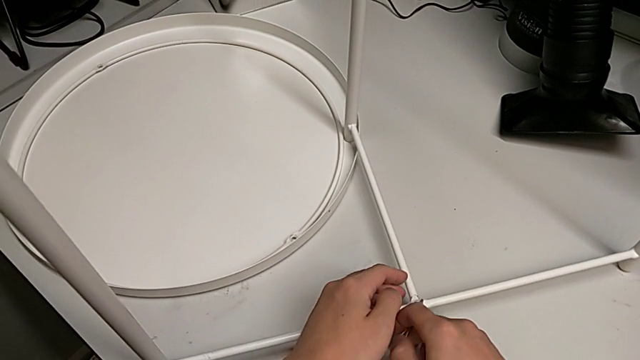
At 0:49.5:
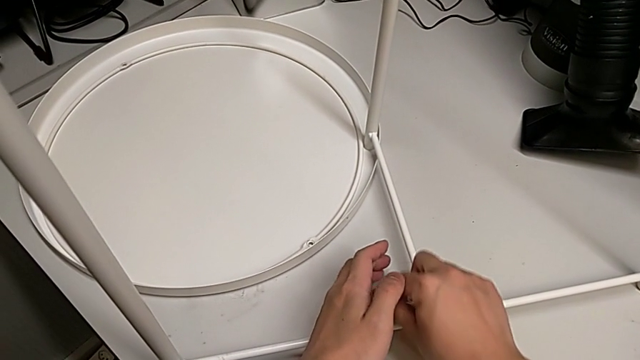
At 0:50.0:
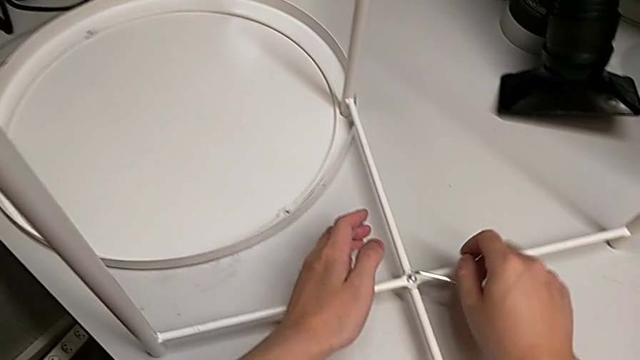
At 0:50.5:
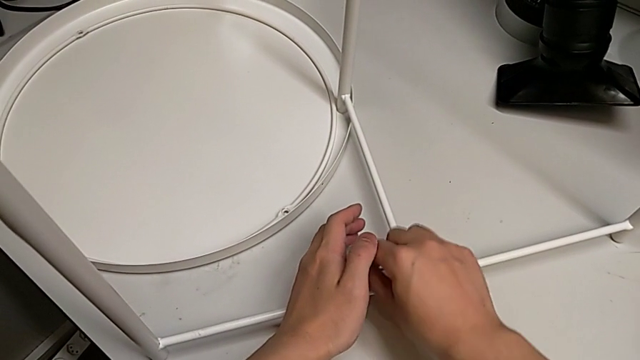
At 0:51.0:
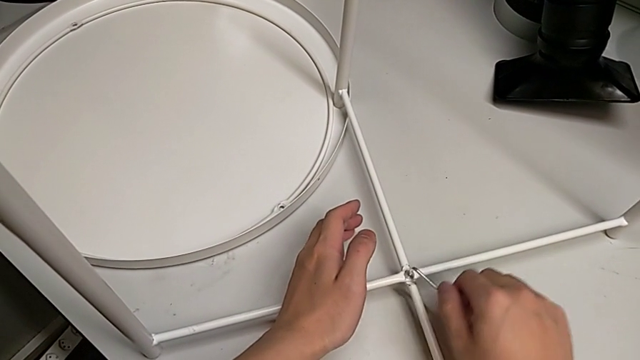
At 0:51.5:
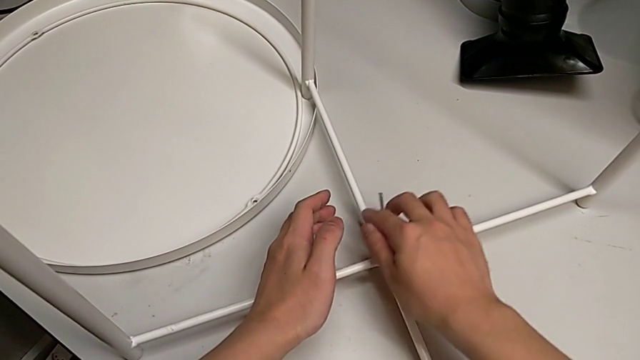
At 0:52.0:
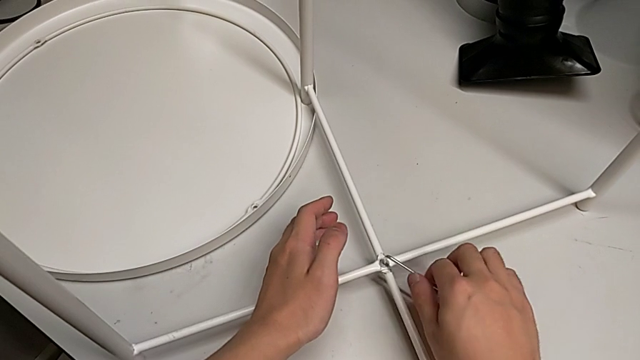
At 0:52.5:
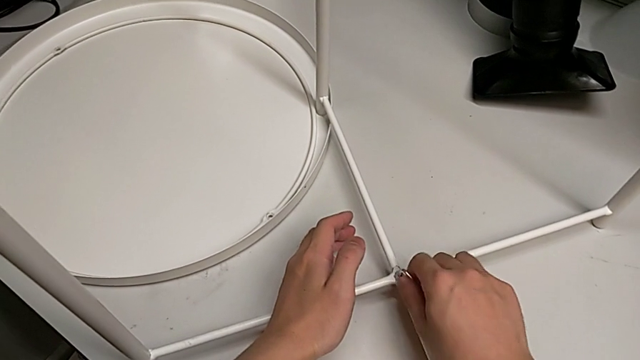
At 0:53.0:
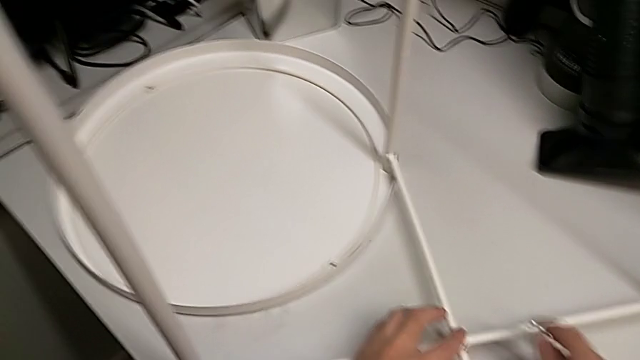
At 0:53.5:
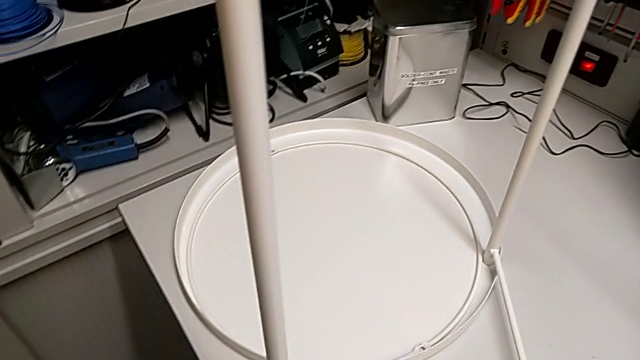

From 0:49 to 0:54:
The camera wearer is screwing the bottom screw. They screw the hex socket head, withdraw the Allen wrench and place it.

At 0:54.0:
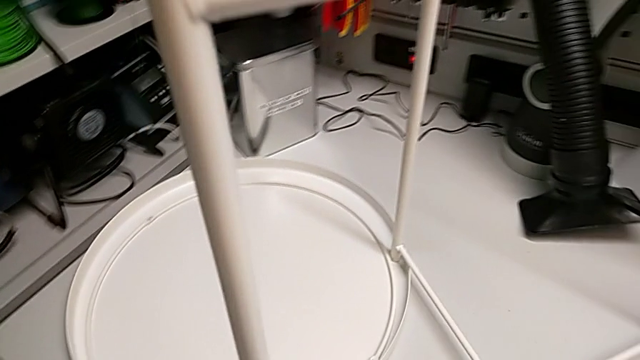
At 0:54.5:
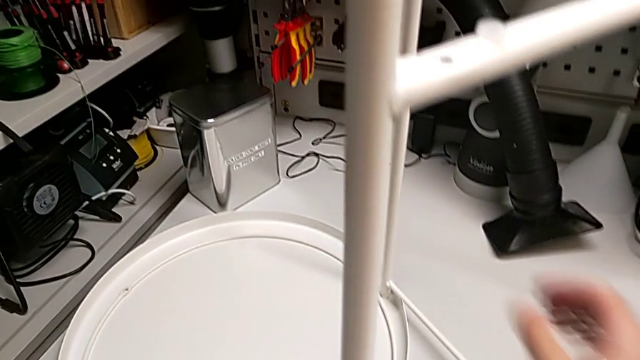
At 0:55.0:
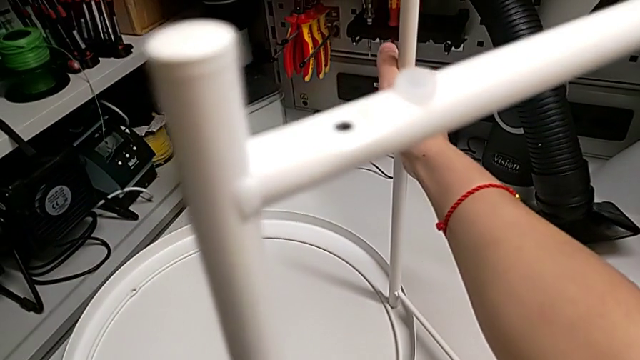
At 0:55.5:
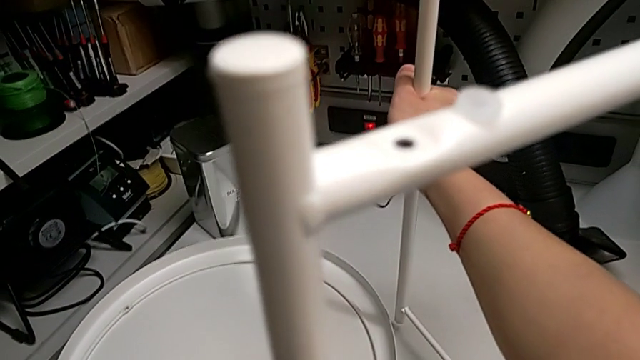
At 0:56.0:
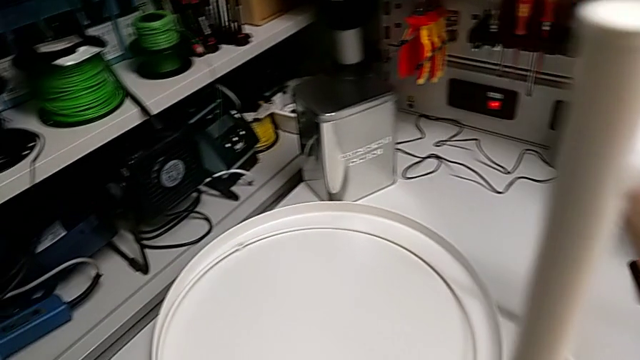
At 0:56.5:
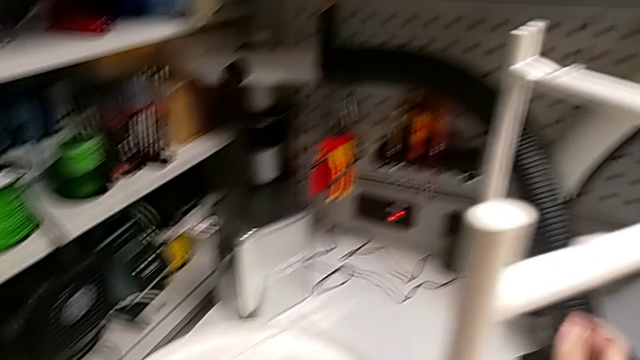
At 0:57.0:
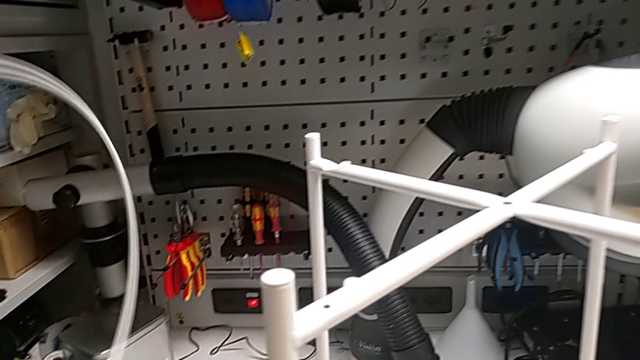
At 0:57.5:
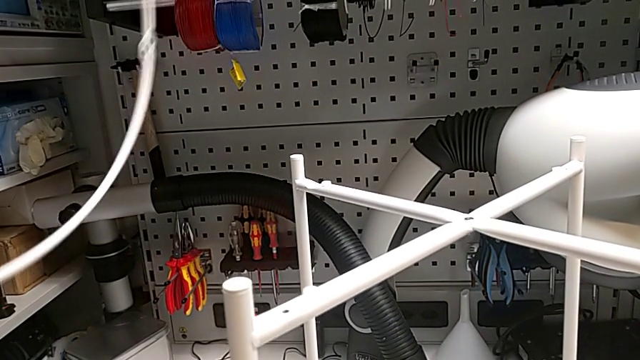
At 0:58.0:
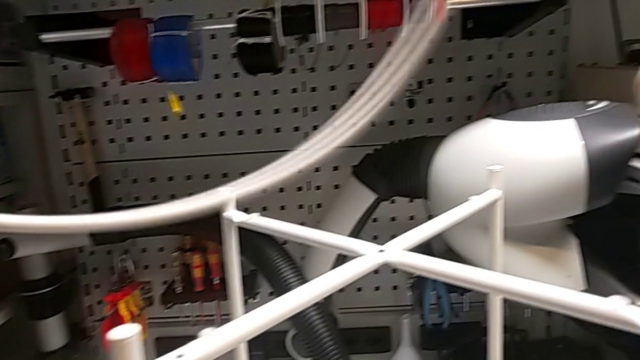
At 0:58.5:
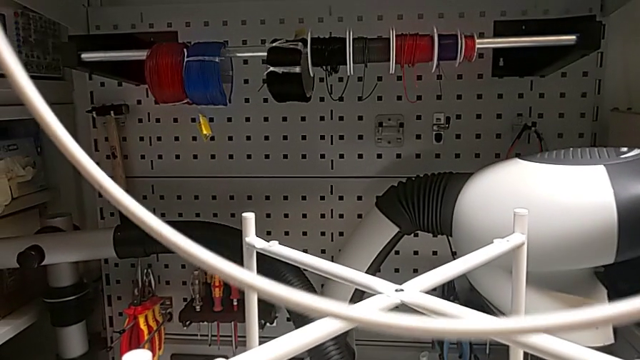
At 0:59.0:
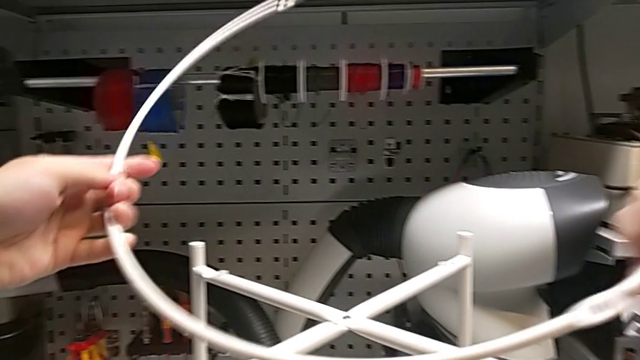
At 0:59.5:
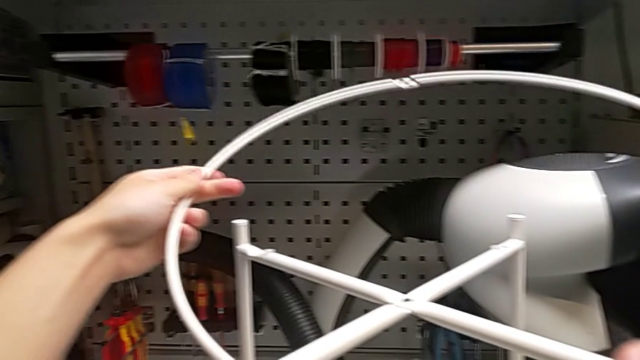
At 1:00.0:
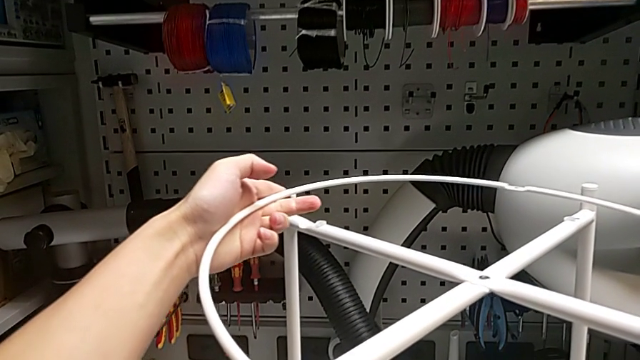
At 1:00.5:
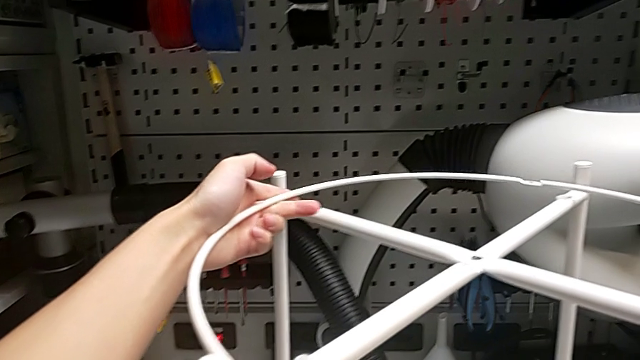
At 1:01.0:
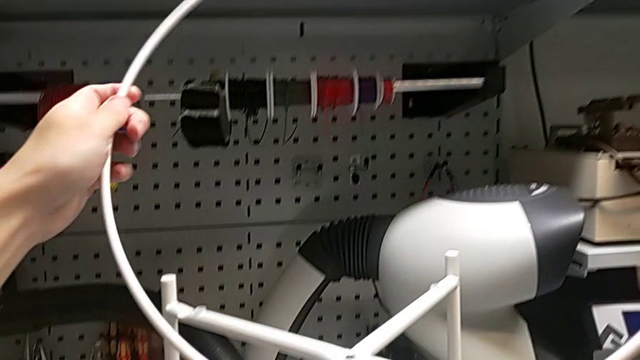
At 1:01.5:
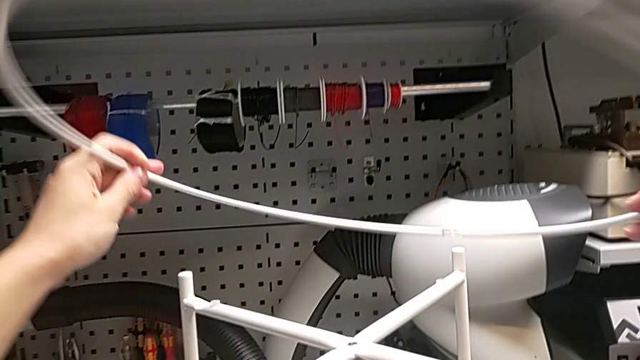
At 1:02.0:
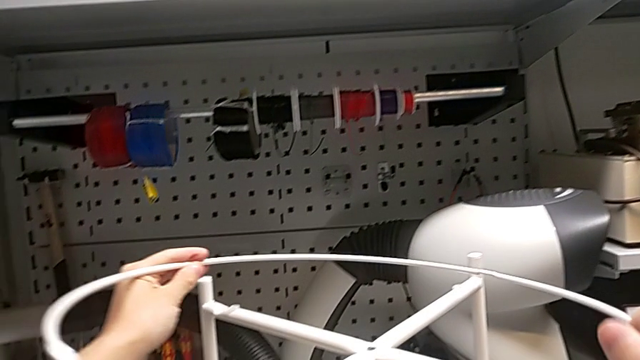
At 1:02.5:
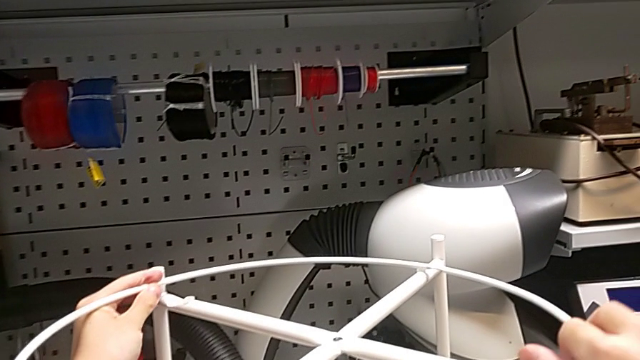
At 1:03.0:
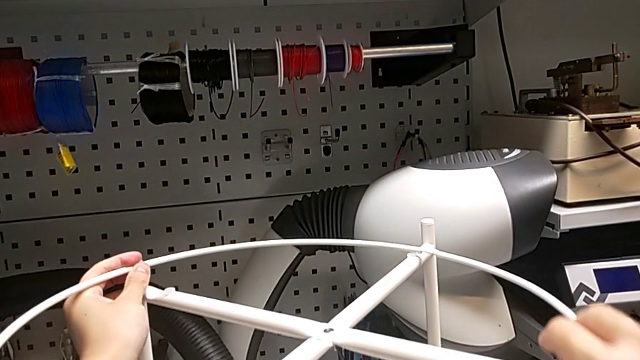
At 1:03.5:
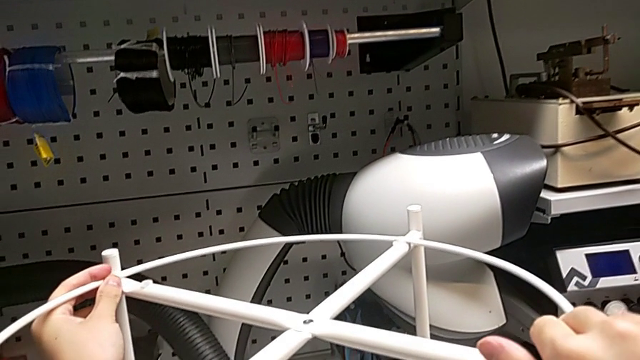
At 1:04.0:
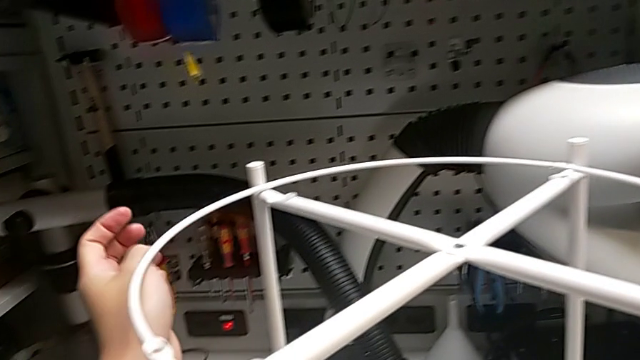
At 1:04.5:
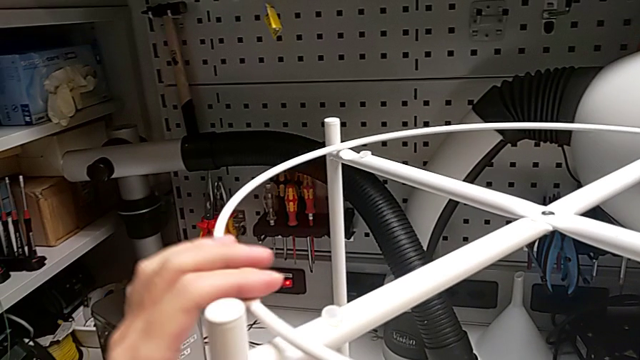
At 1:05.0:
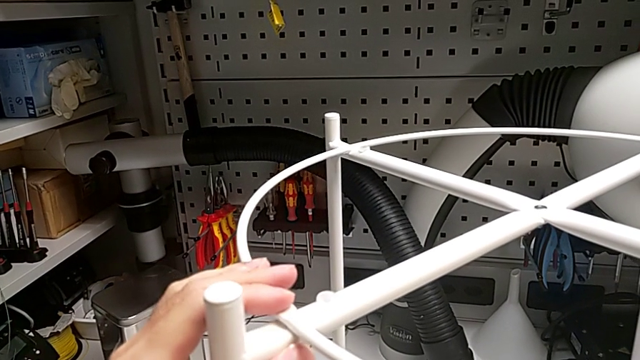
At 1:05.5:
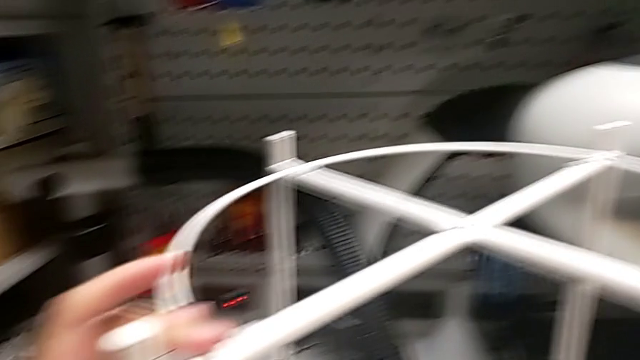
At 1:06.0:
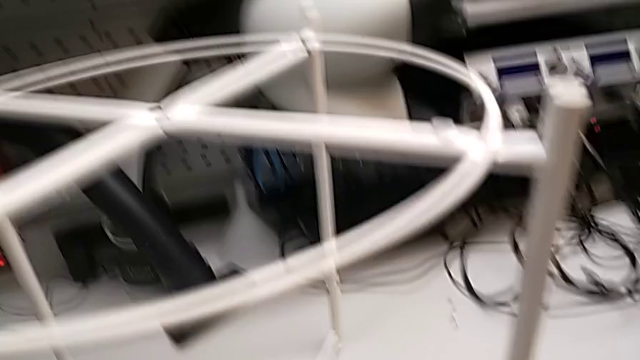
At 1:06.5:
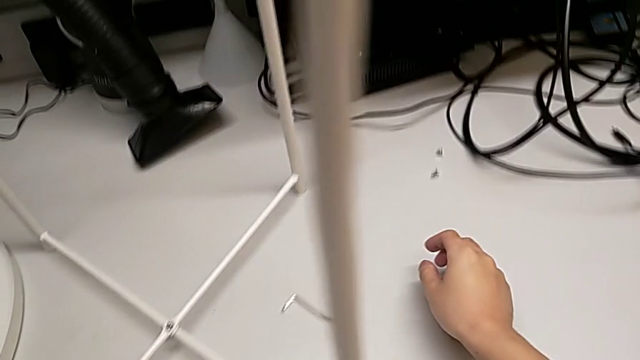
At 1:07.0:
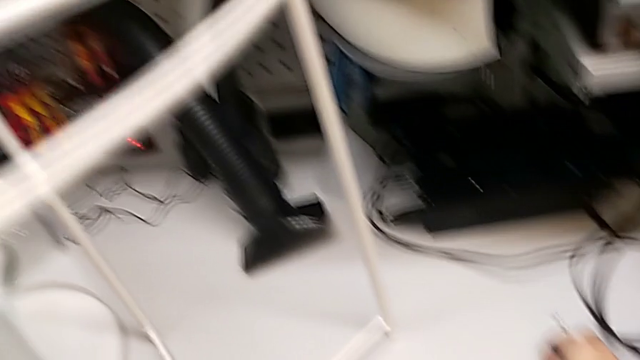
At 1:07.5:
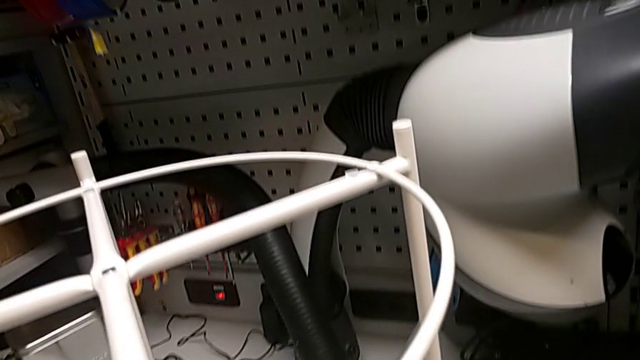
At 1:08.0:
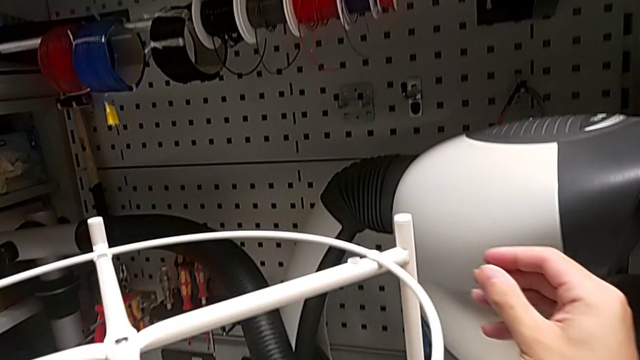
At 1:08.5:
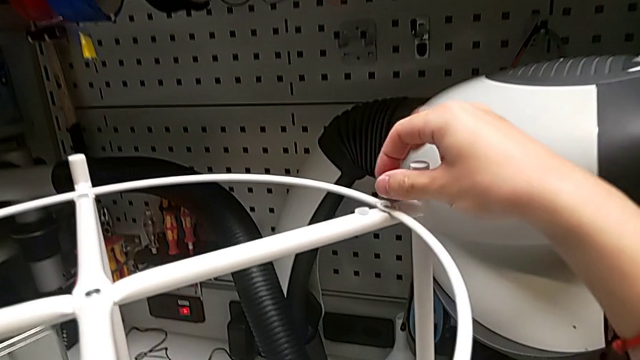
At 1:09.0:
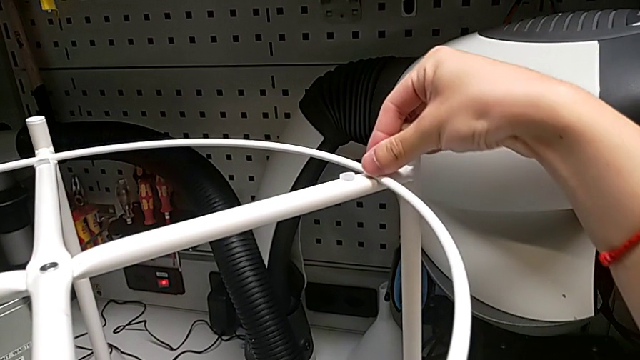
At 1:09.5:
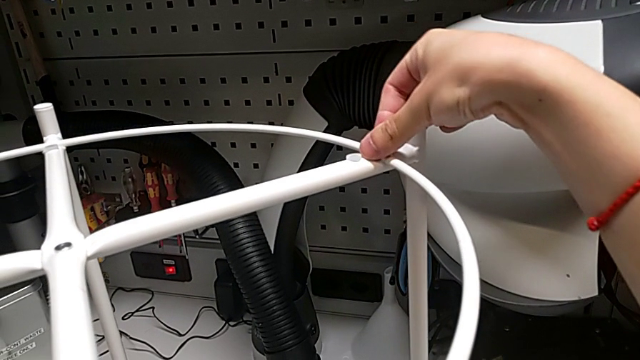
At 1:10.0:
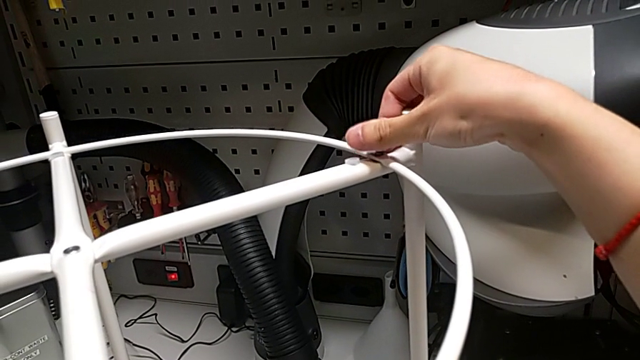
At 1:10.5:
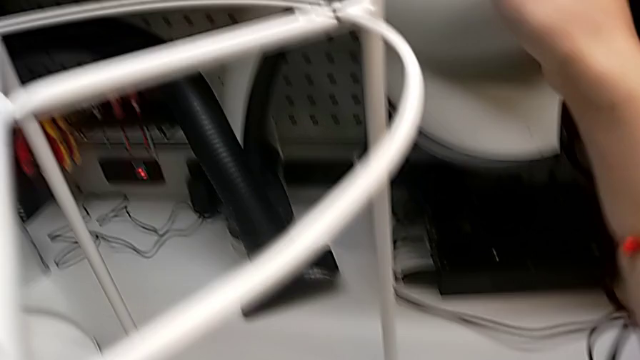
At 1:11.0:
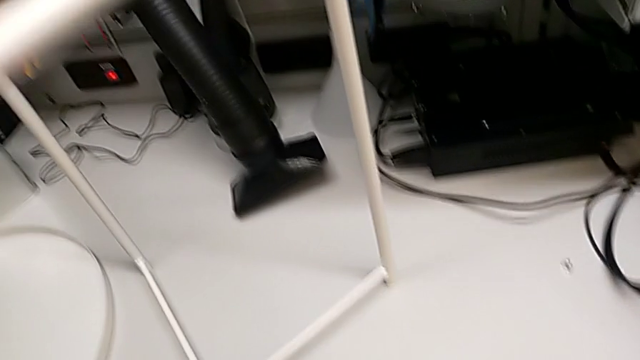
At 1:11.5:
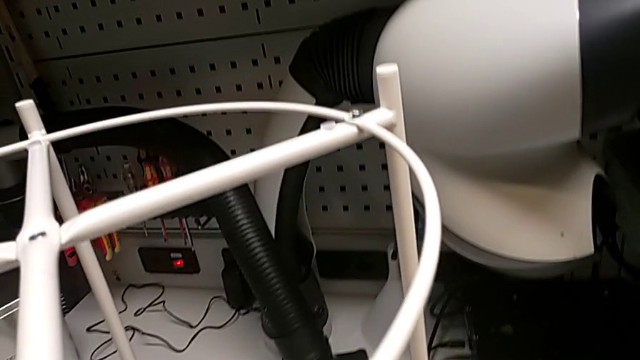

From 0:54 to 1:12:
The camera wearer is assembling the circle. They lift the leg, place it with the right hand, grab the circle with the left hand, wrongly rotate and place it, rotate it, place it, align it, grab the hex socket head, approach the circle, insert the hex socket head and grab the Allen wrench.
